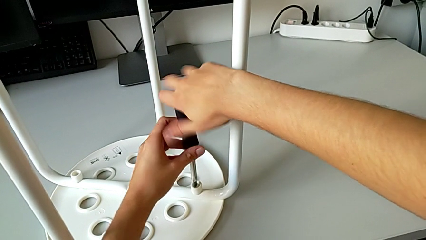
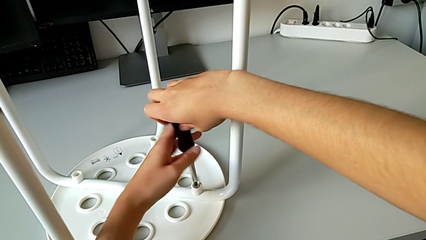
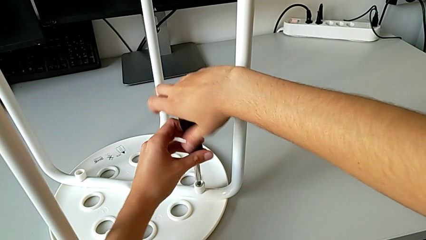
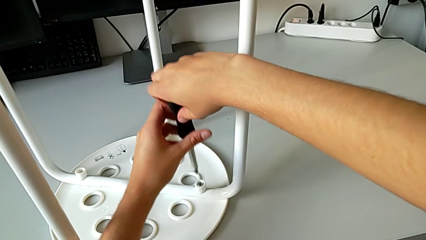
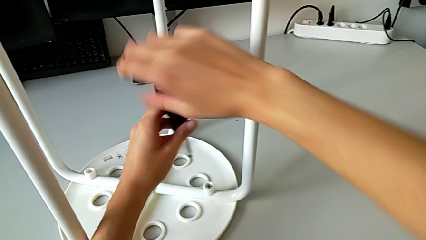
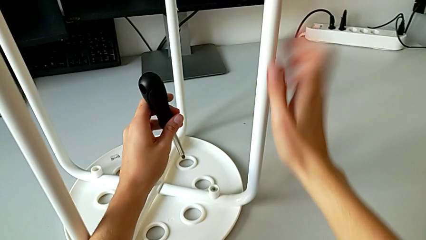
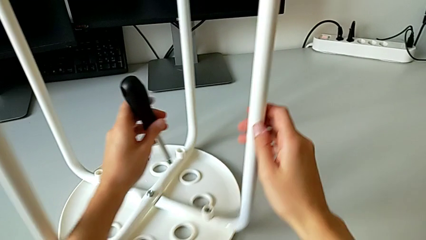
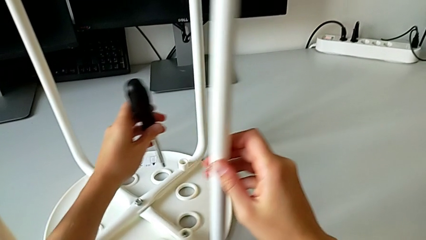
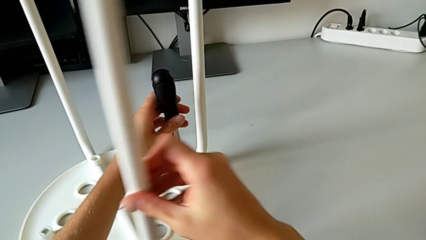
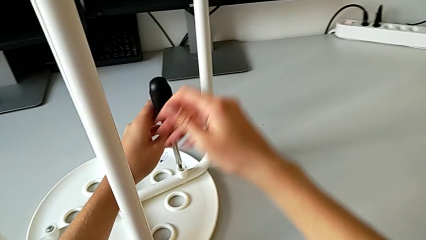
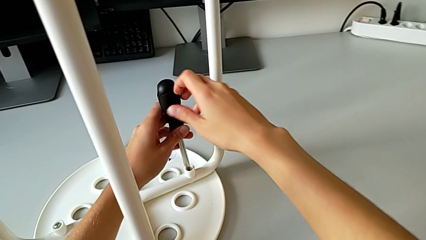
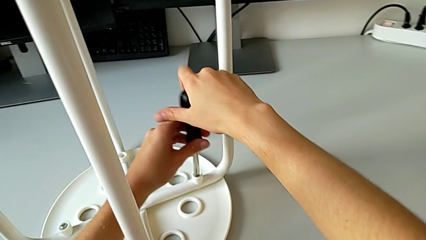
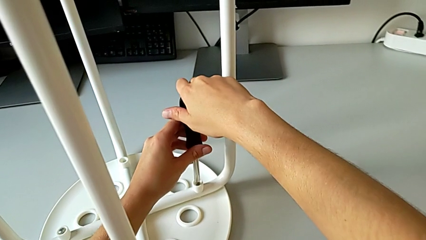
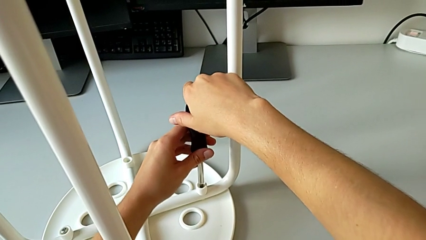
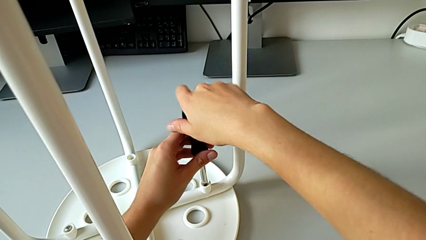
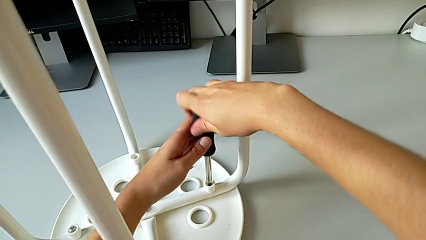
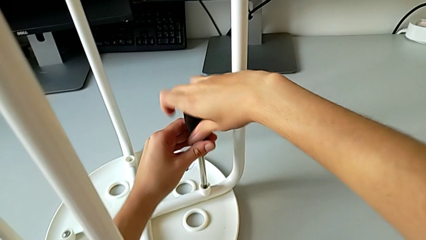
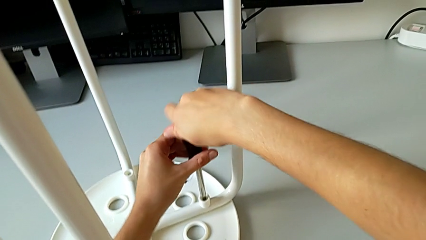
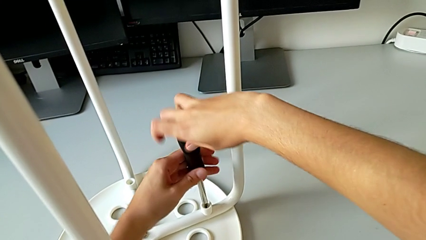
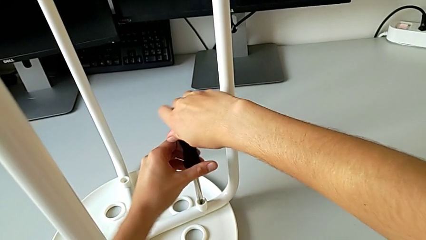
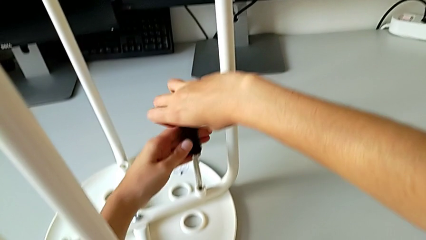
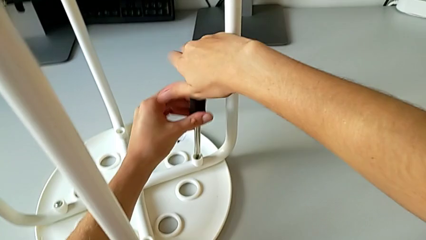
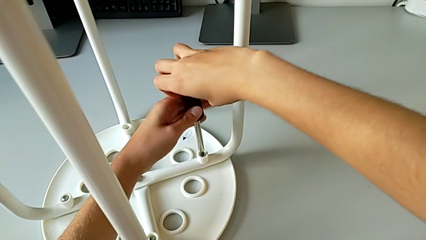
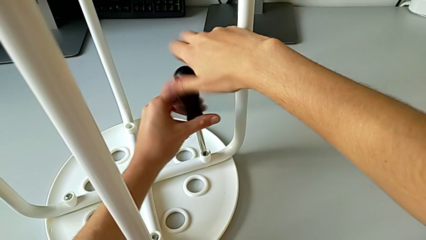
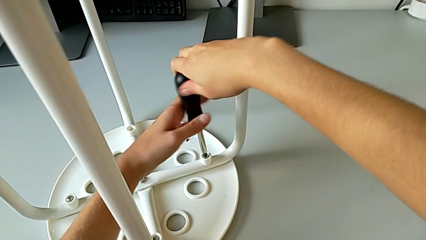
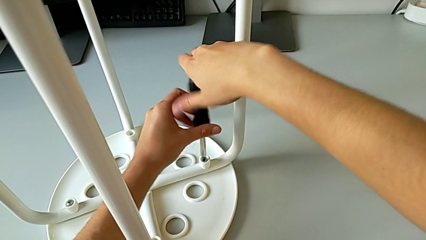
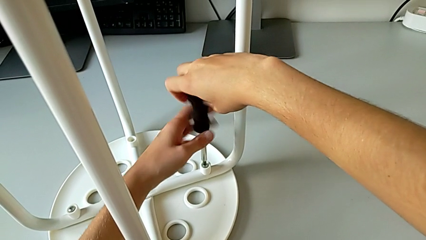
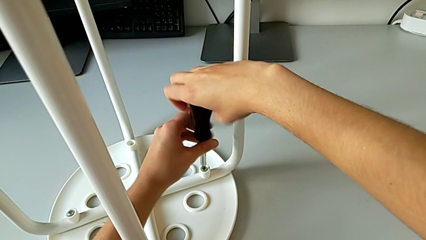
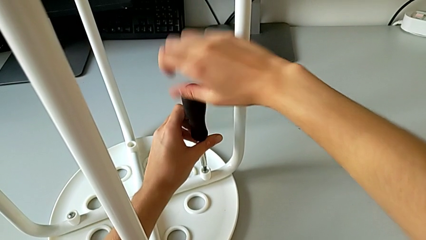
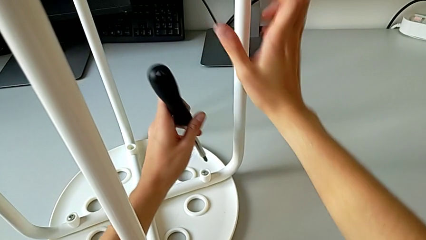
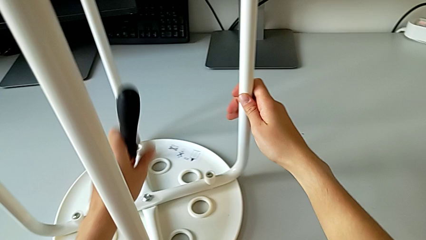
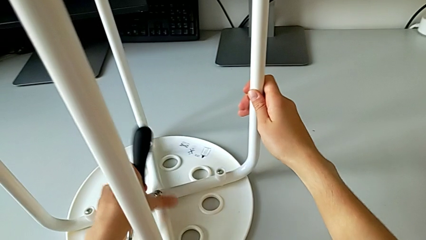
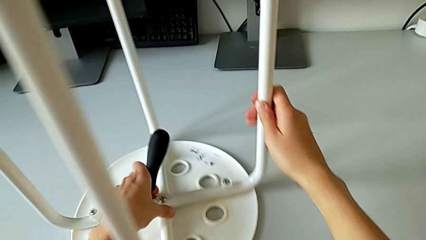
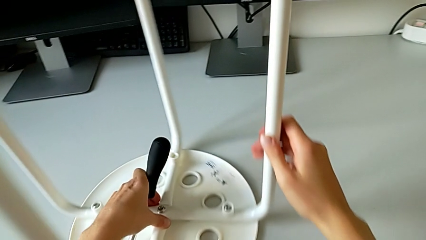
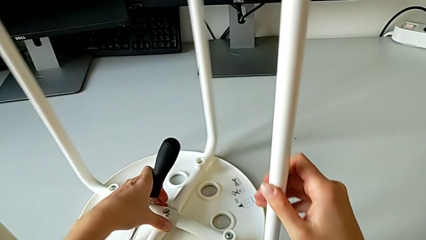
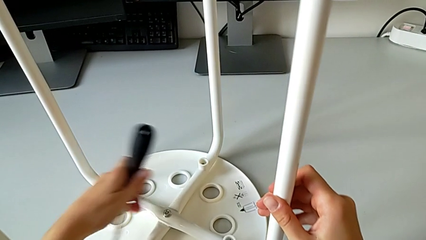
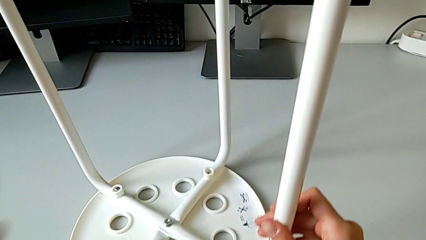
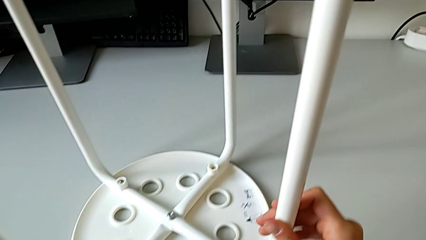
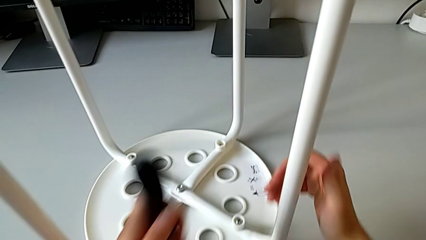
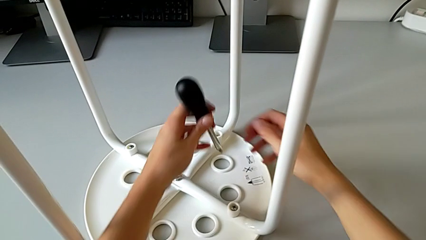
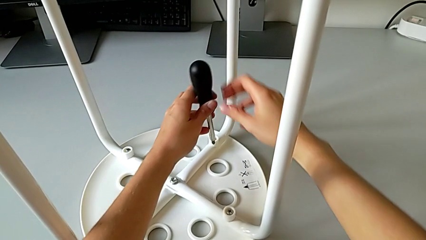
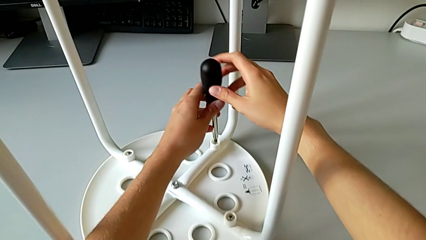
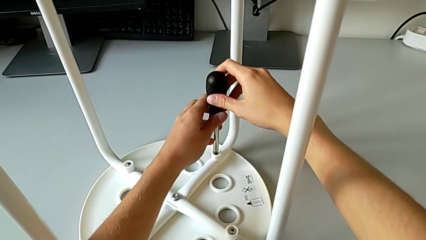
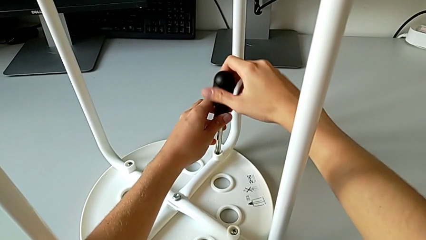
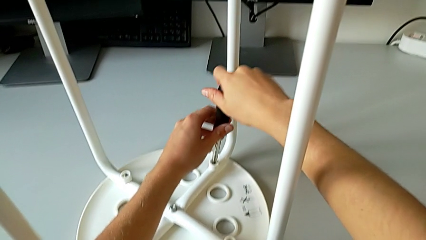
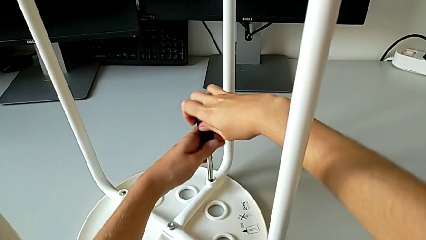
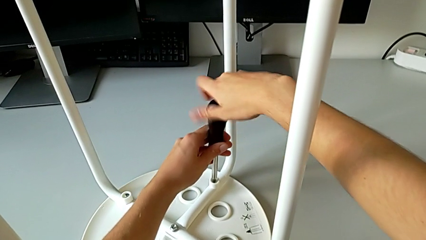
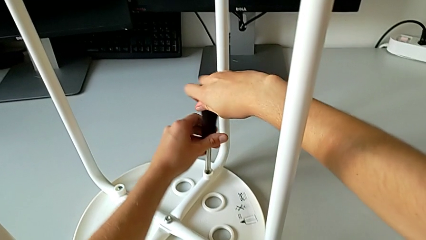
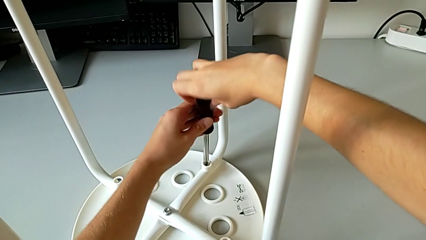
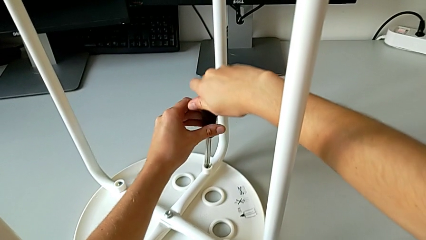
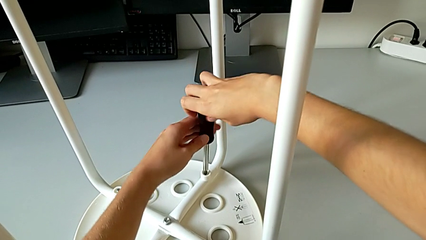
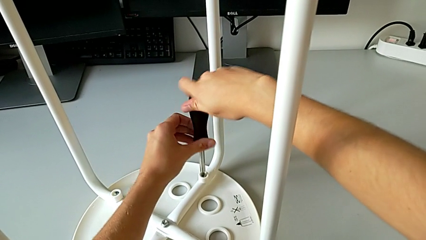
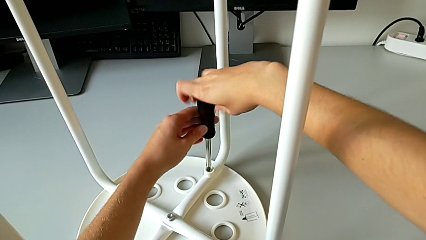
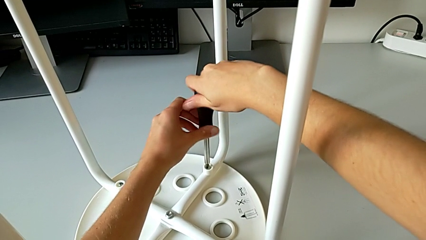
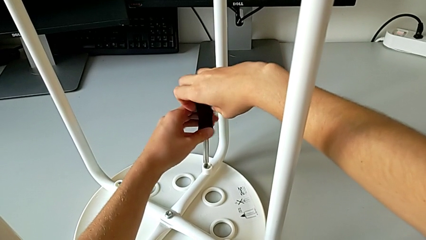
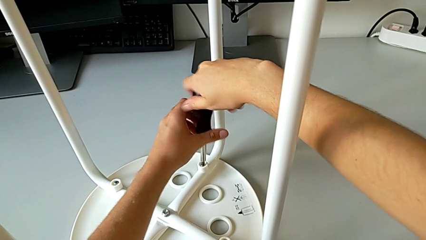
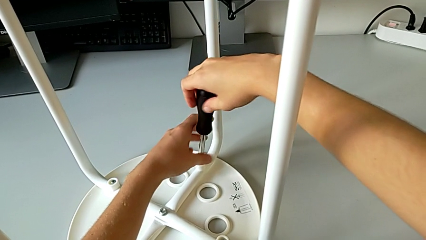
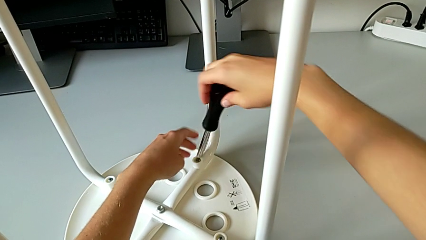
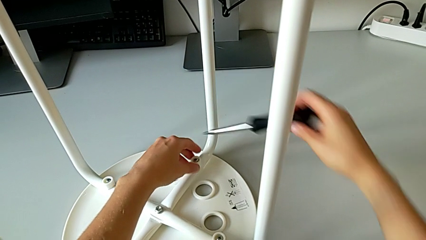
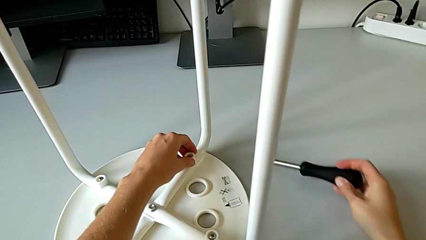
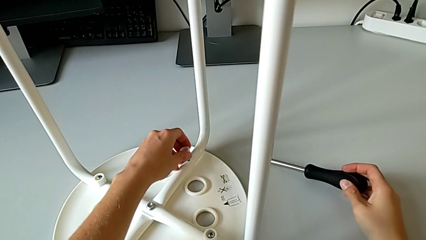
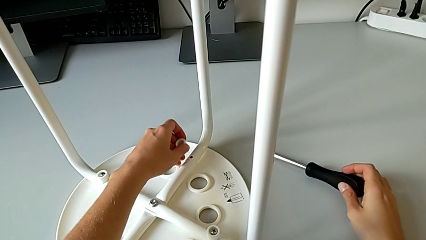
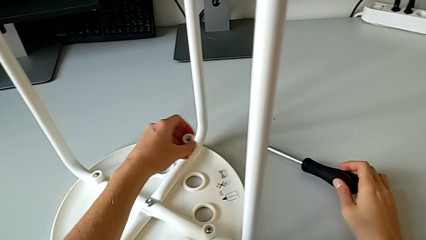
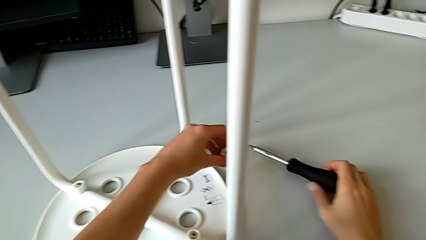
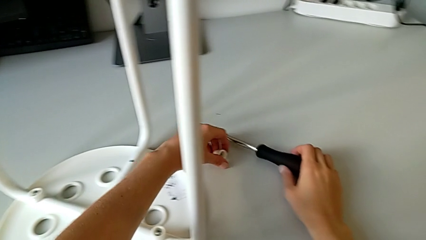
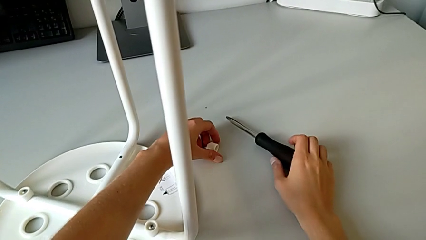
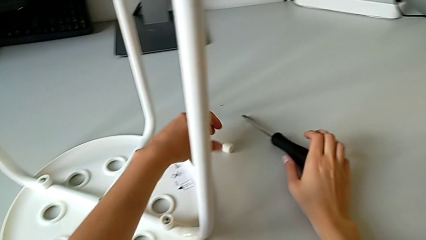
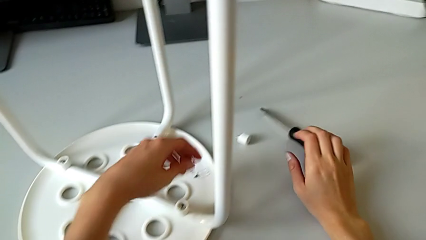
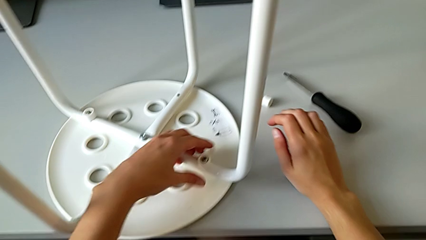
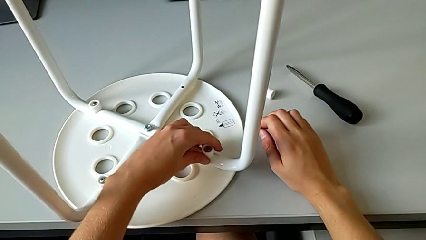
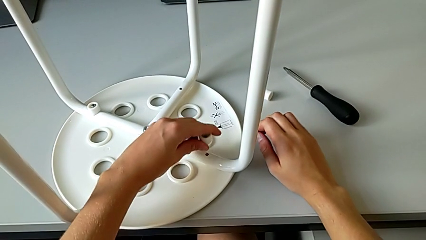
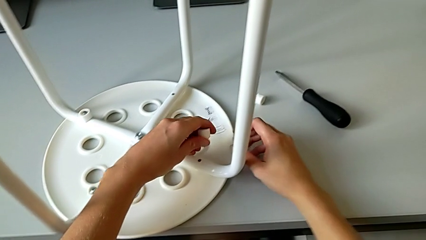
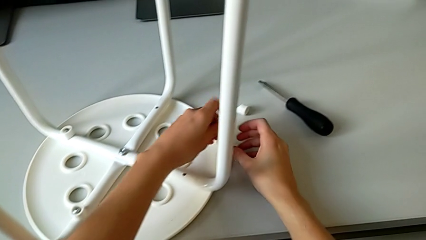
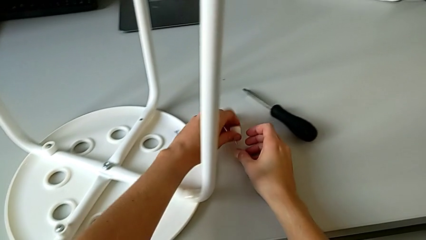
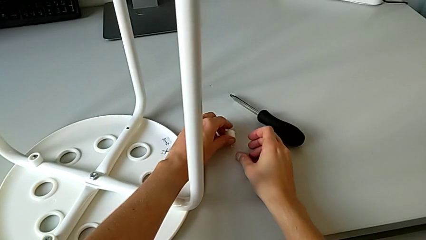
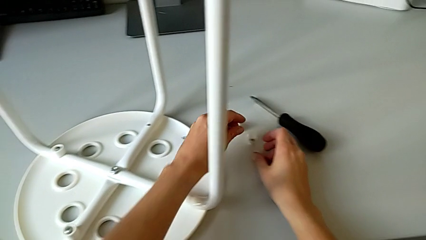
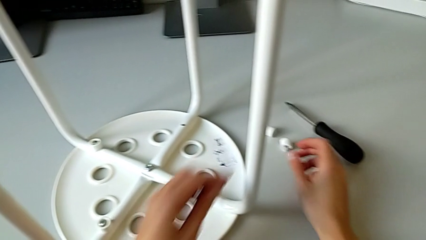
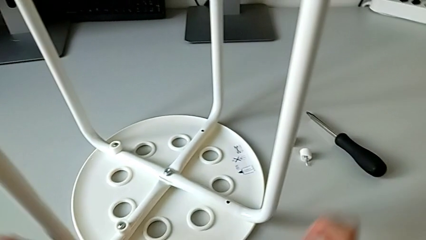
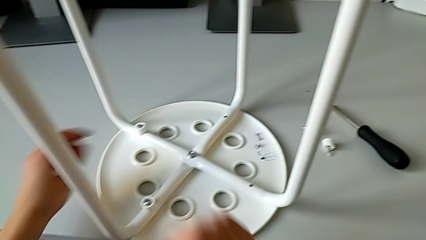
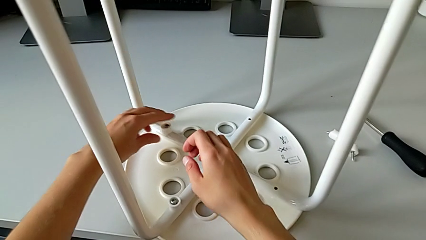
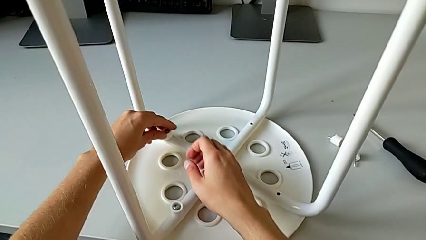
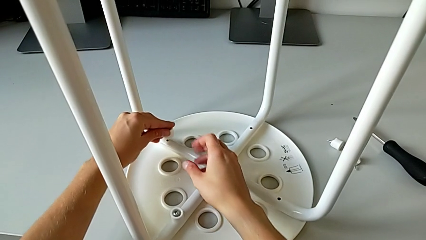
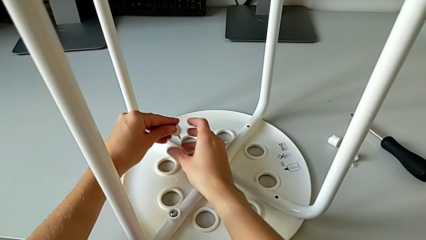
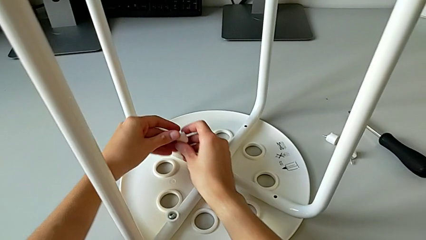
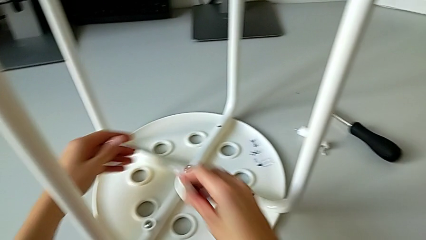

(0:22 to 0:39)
The camera wearer is disassembling the screws of the chair's legs. They grab the screwdriver, rotate the stool, insert the screwdriver, unscrew the third screw, withdraw the screwdriver, rotate the stool, insert the screwdriver, unscrew the fourth screw, grab it with the left hand, withdraw the screwdriver, disassemble the fourth screw, place it, disassemble the third screw, place it and begin to disassemble the first screw.
